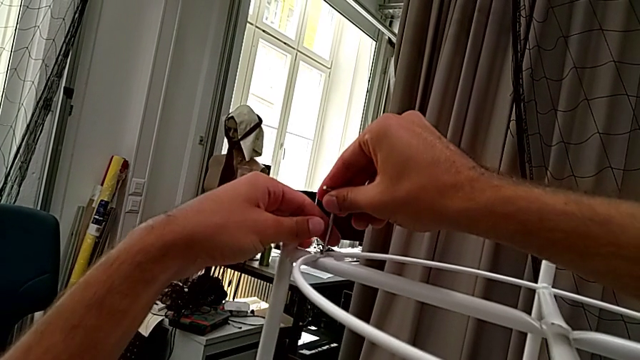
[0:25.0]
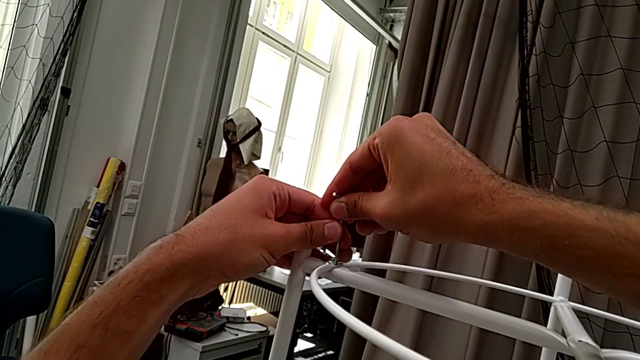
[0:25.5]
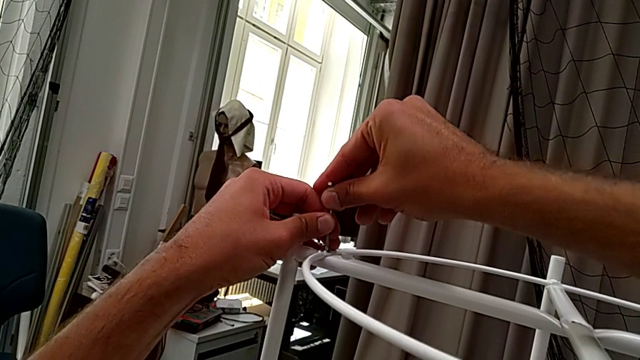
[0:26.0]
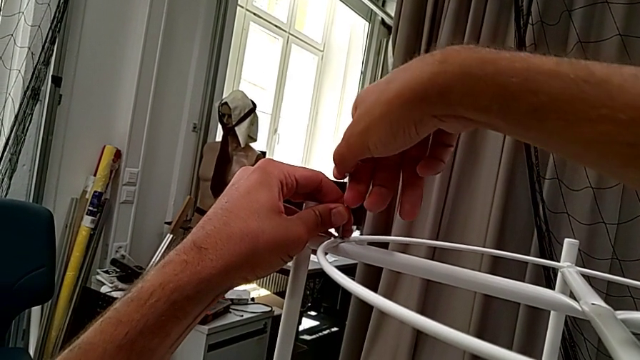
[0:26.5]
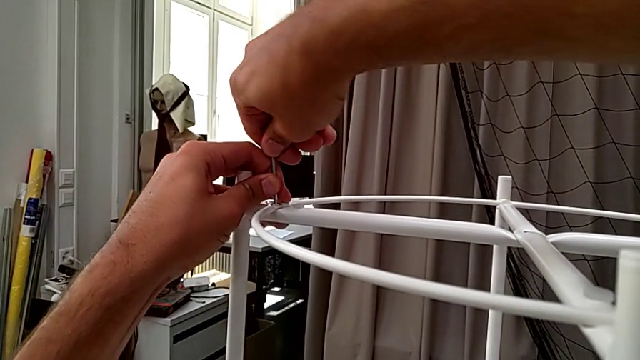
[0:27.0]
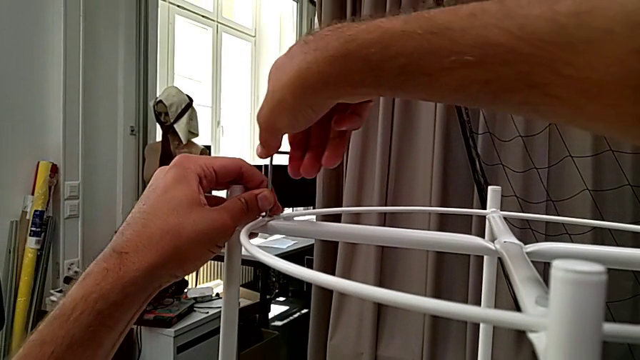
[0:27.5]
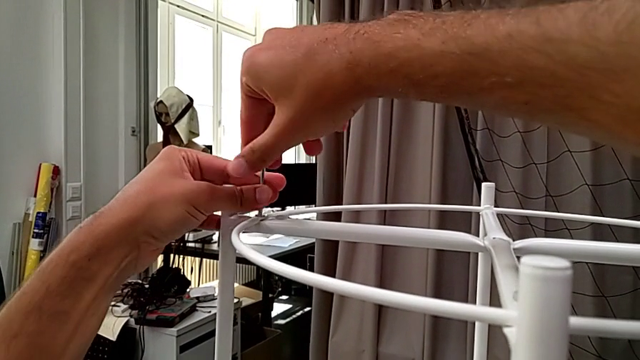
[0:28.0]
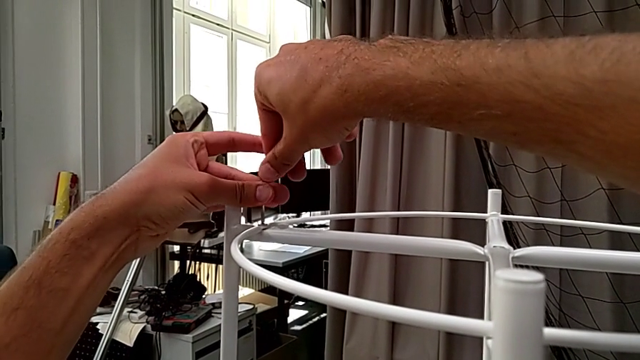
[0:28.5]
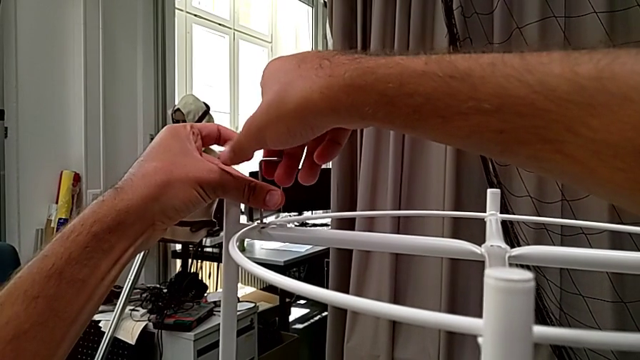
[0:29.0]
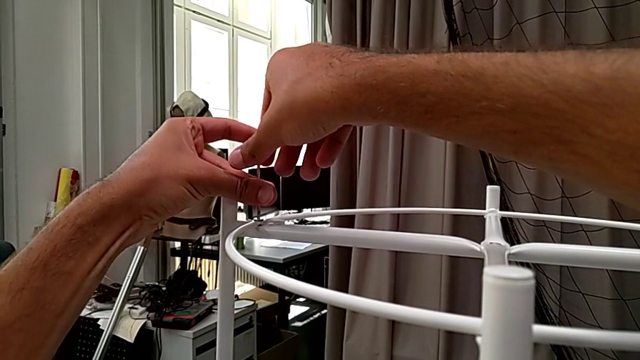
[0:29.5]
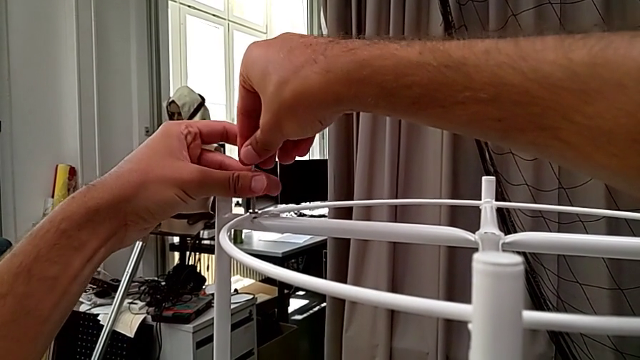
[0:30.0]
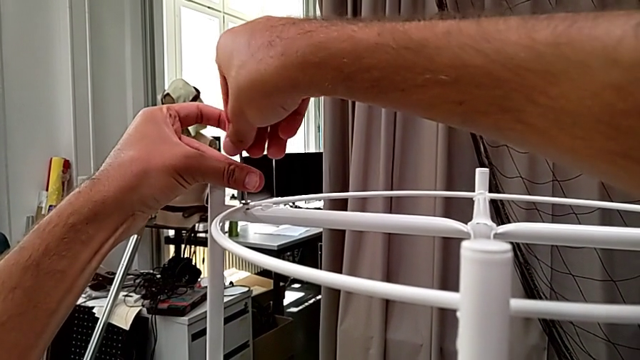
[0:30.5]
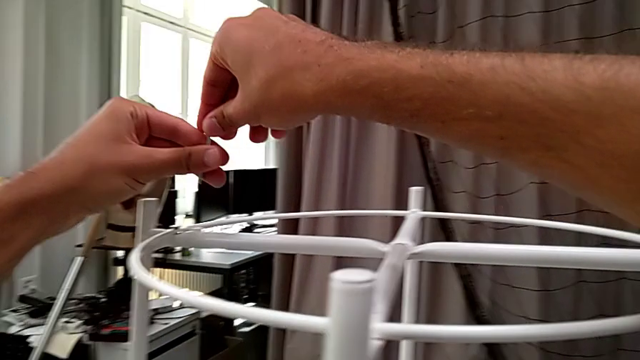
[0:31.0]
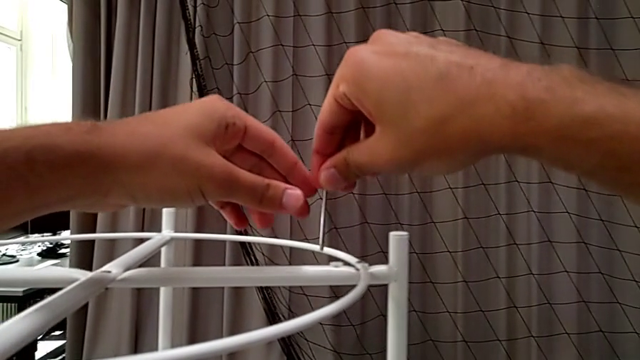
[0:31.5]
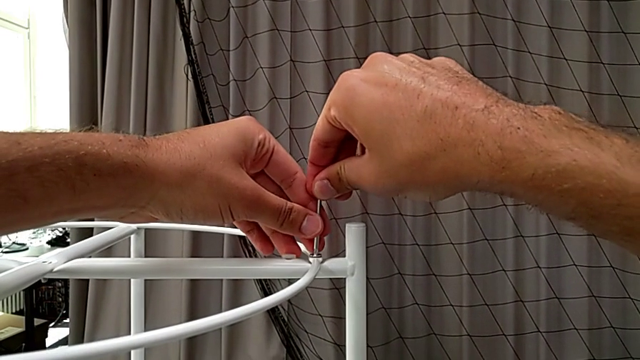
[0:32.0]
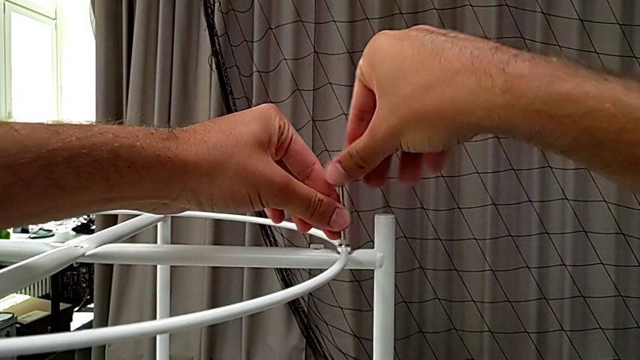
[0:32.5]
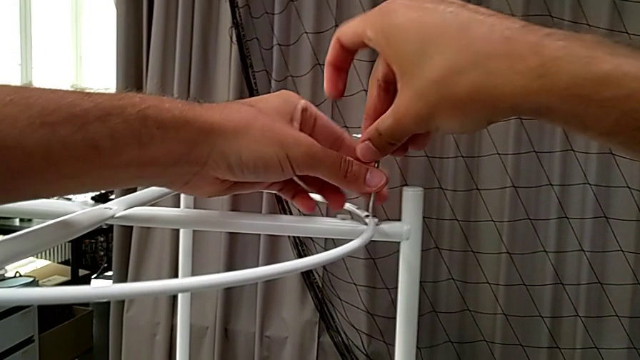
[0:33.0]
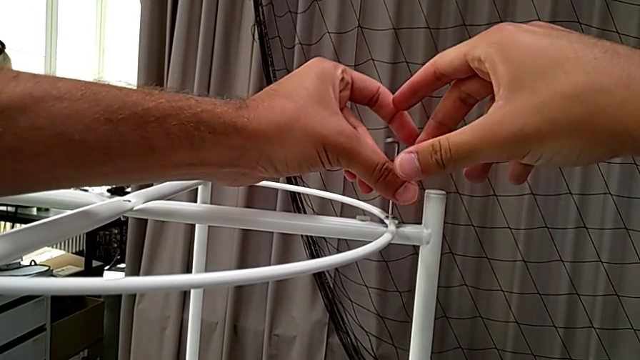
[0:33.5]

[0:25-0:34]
The camera wearer is disassembling the circle. They insert the Allen wrench, unscrew the hex socket head, withdraw the Allen wrench, approach the hex socket head, insert the Allen wrench, unscrew the hex socket head and withdraw the Allen wrench.

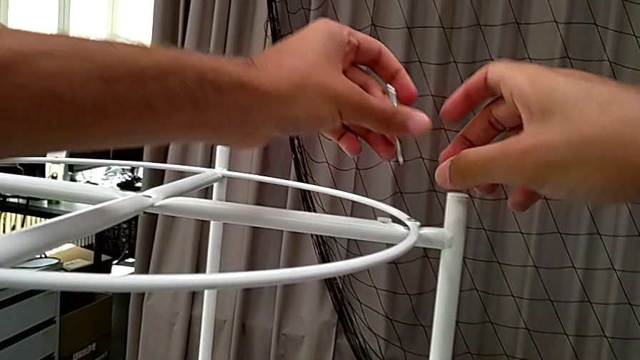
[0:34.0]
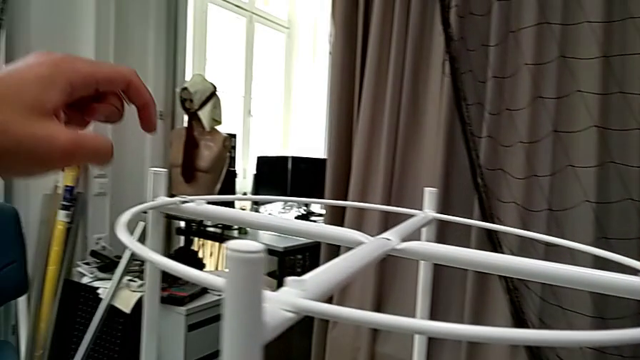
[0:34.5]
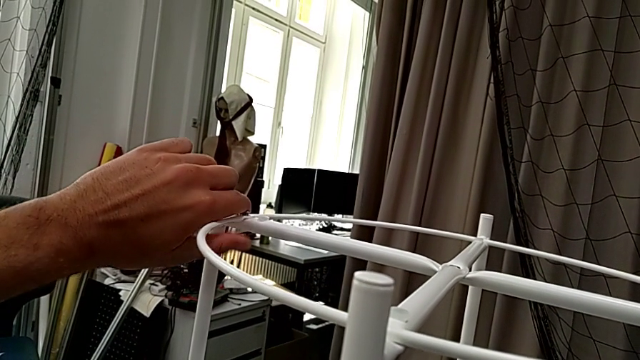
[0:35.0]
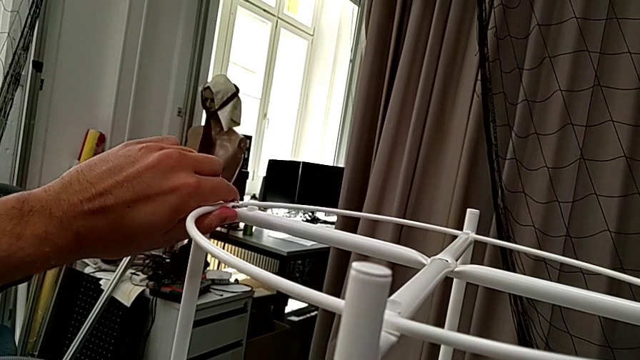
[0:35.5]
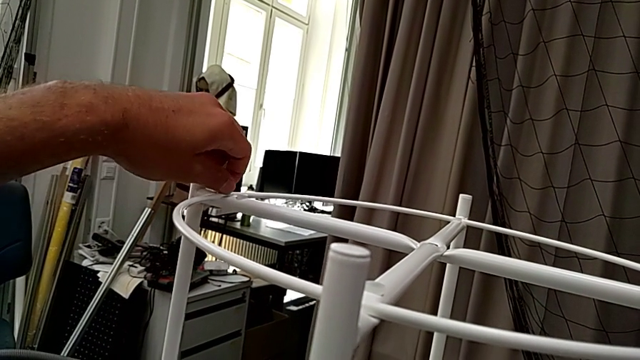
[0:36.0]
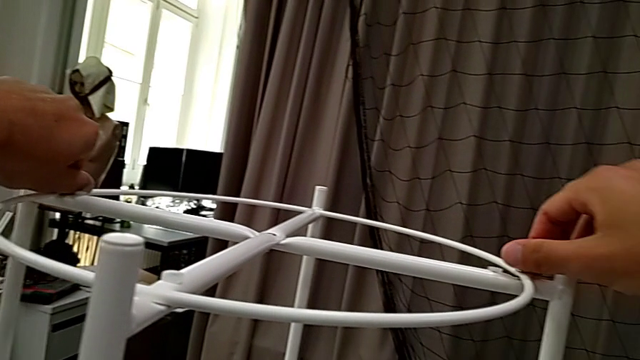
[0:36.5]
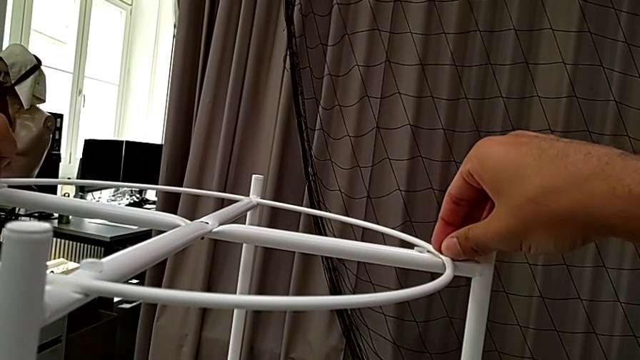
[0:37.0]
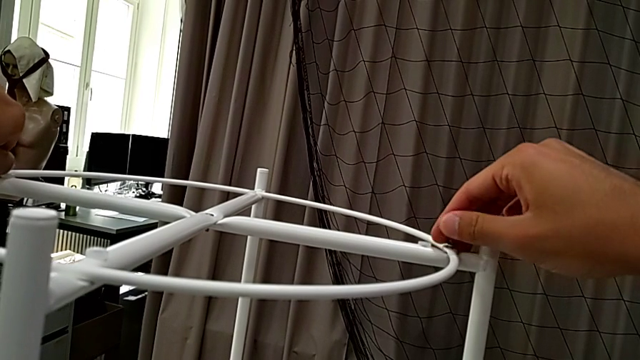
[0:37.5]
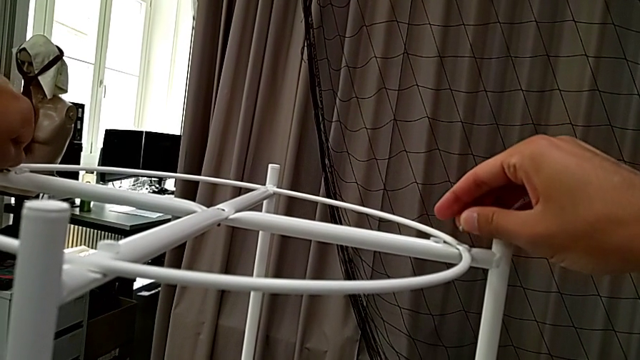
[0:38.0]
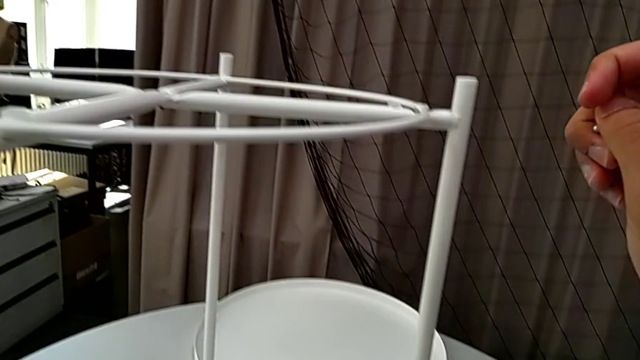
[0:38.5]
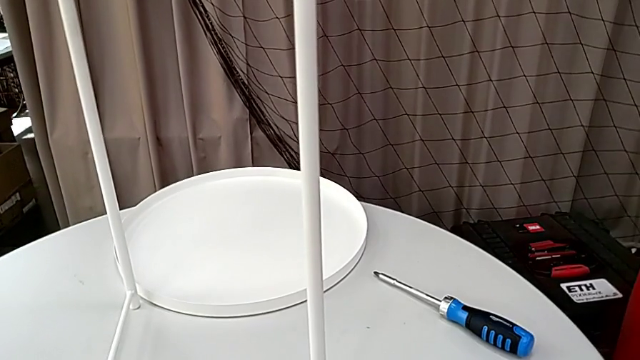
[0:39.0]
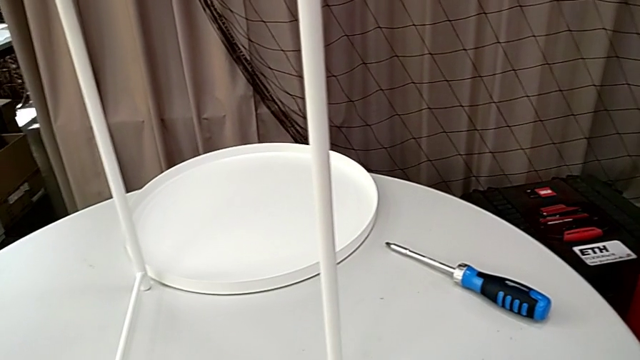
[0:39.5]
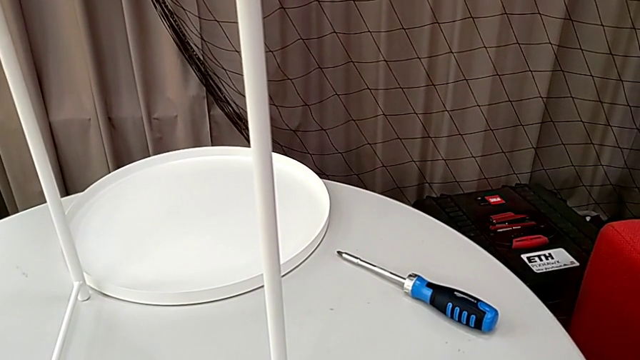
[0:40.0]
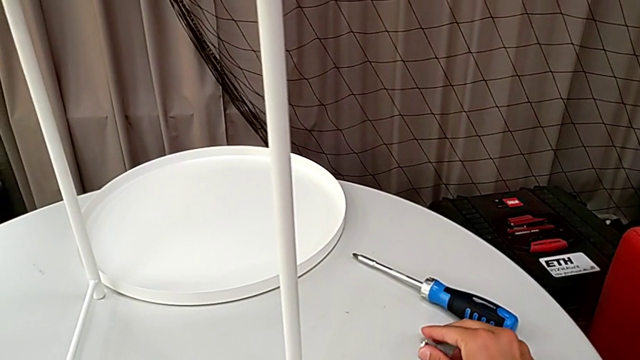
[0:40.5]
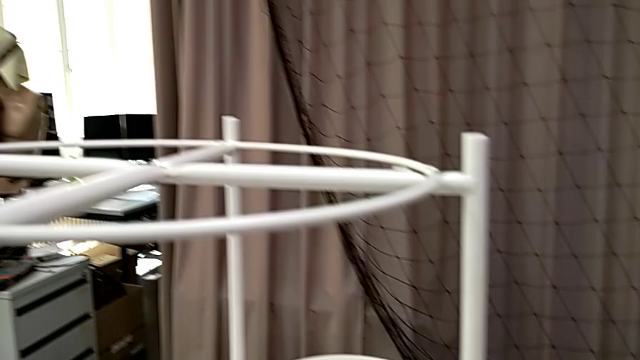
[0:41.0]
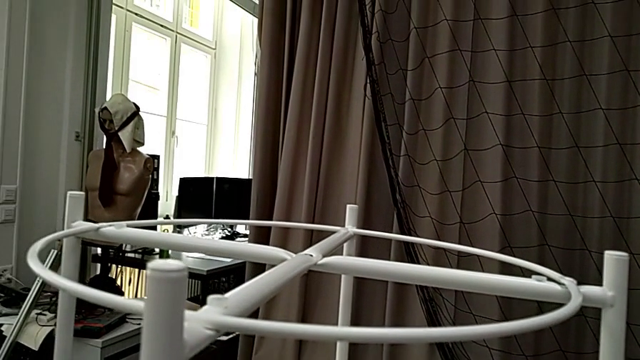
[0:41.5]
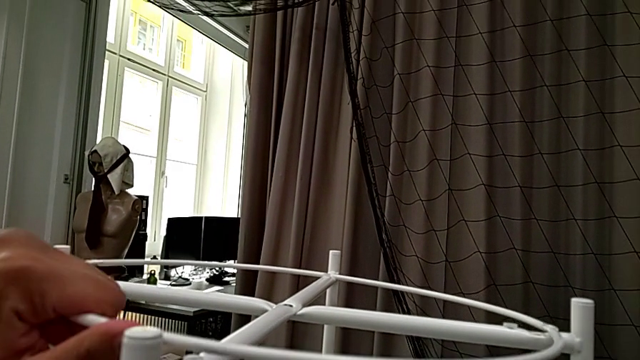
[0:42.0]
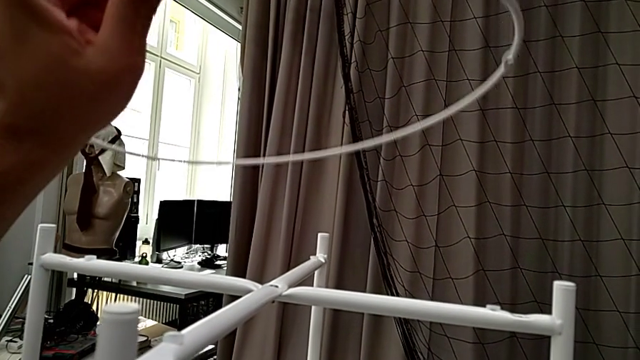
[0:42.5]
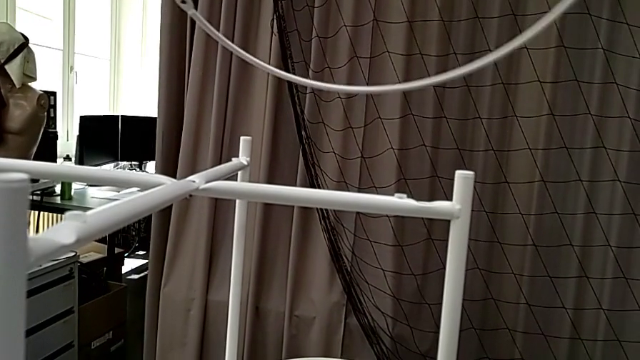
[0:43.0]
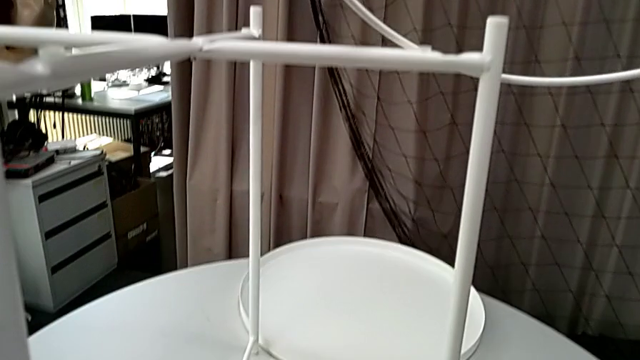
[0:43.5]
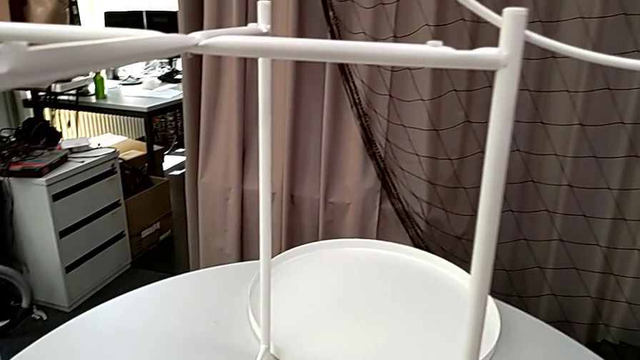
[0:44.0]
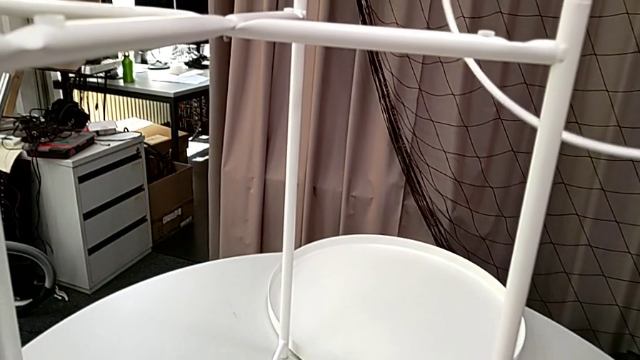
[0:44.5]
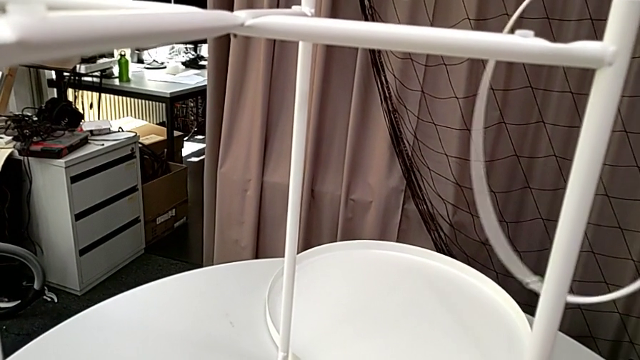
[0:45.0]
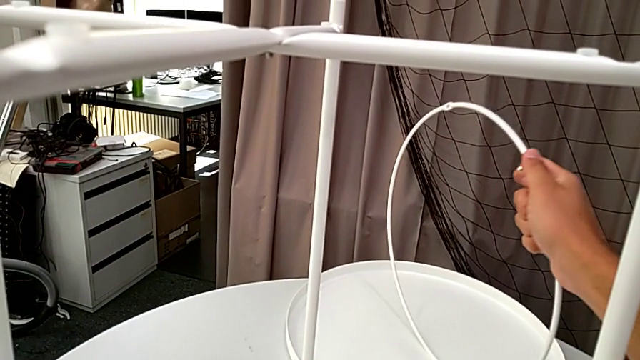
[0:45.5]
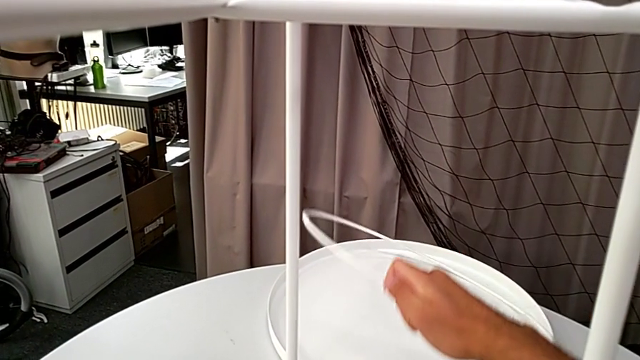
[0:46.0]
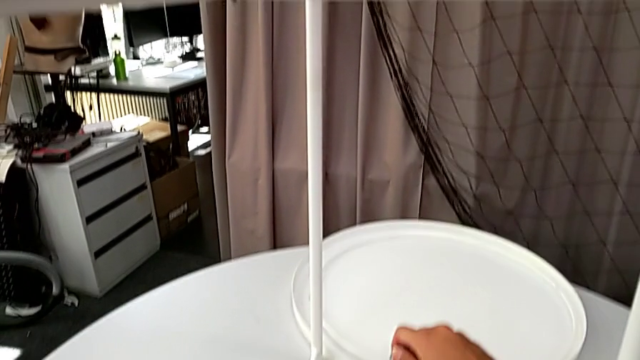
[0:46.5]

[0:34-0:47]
The camera wearer is disassembling the circle. They wrongly disassemble the circle, unscrew the hex socket head with the left hand, unscrew the hex socket head with the right hand, disassemble it, place it, grab the circle, lift it, grab it and place it.
